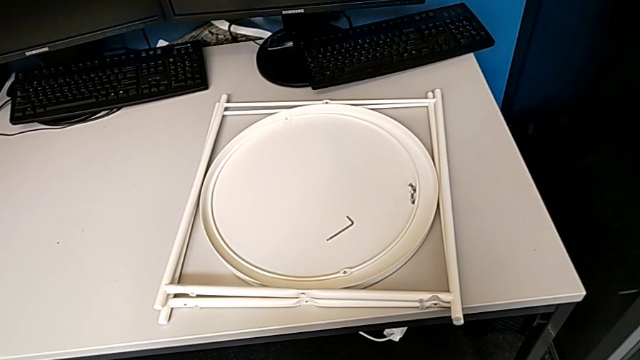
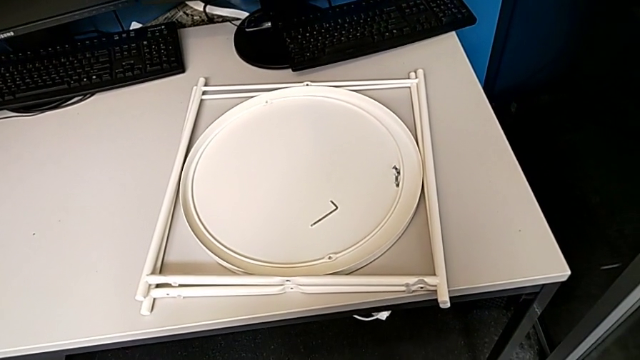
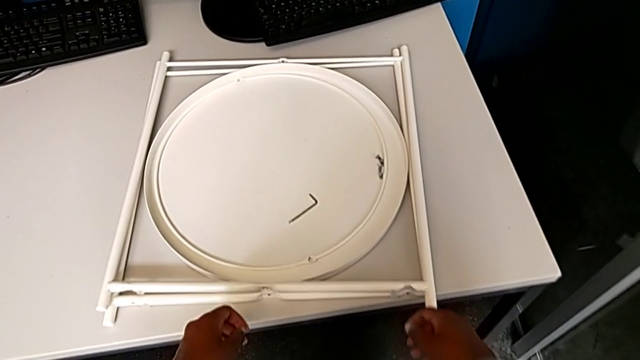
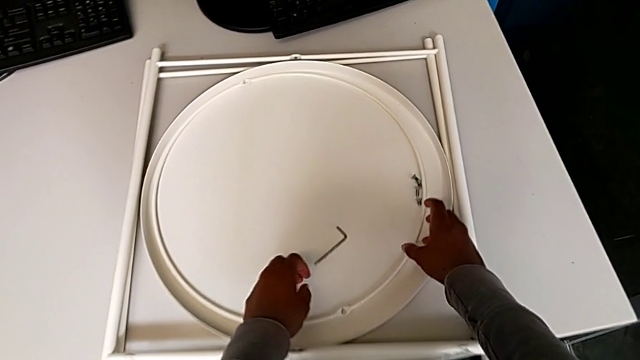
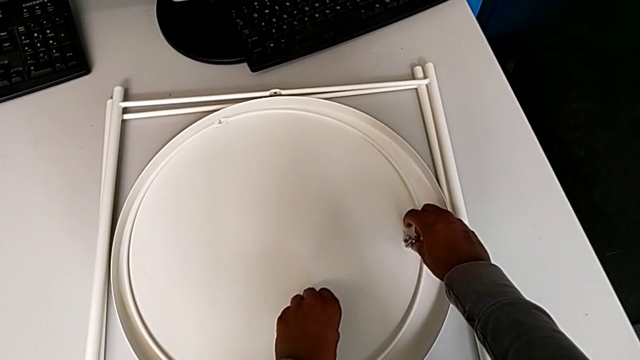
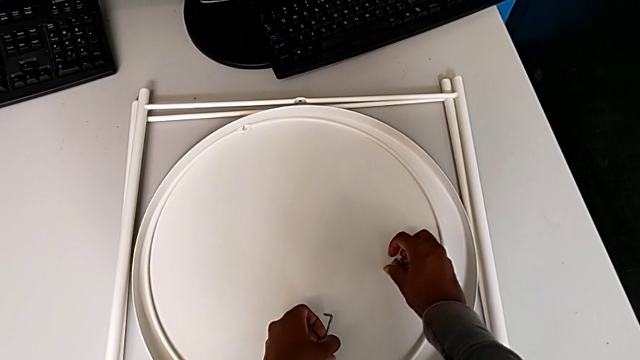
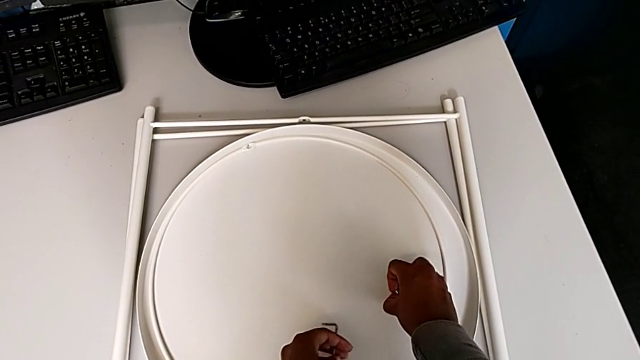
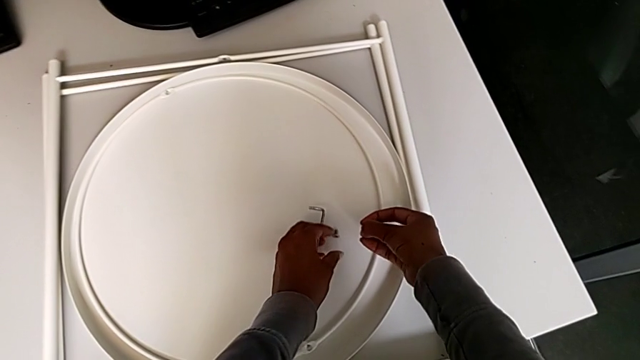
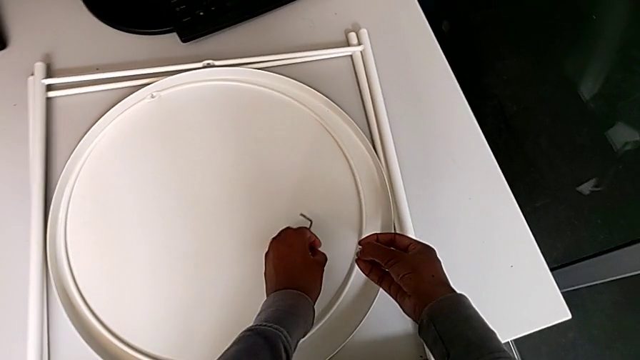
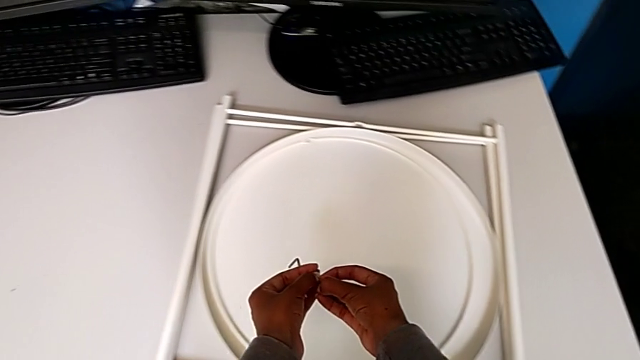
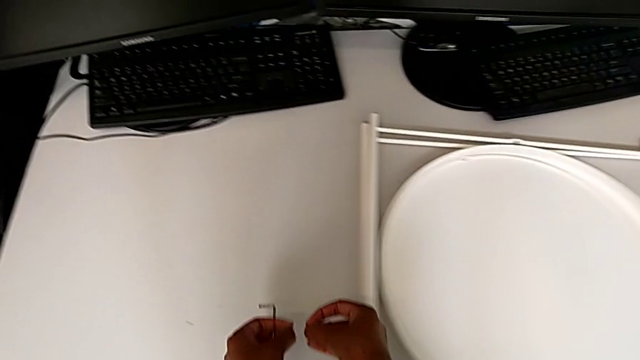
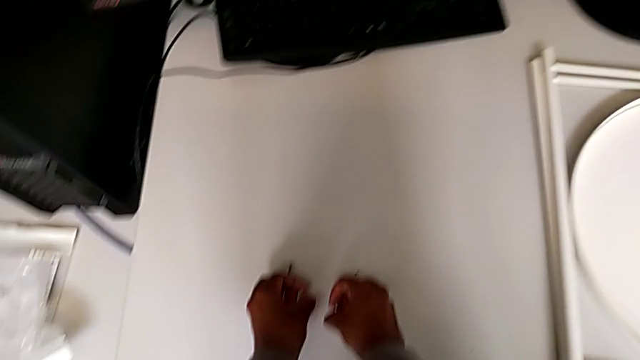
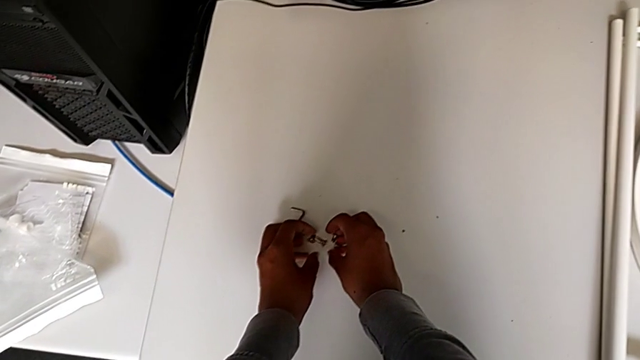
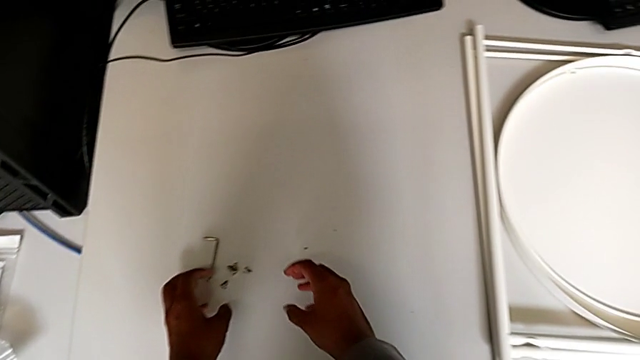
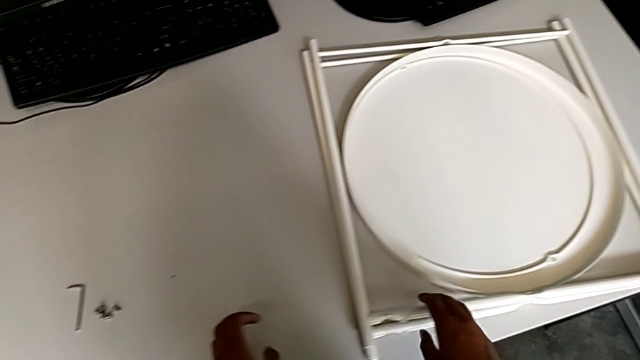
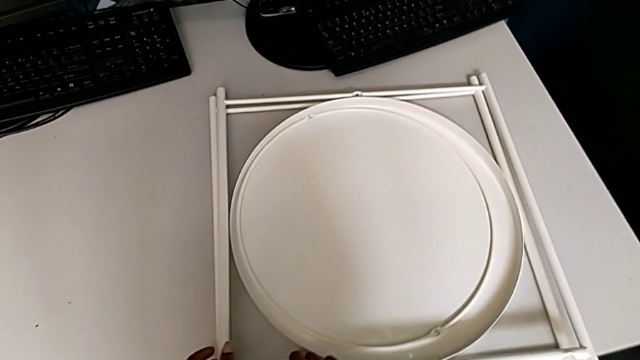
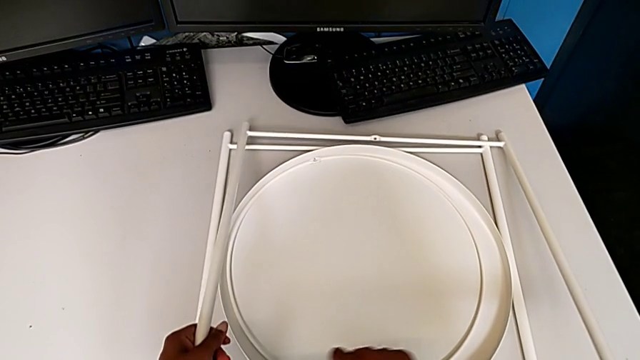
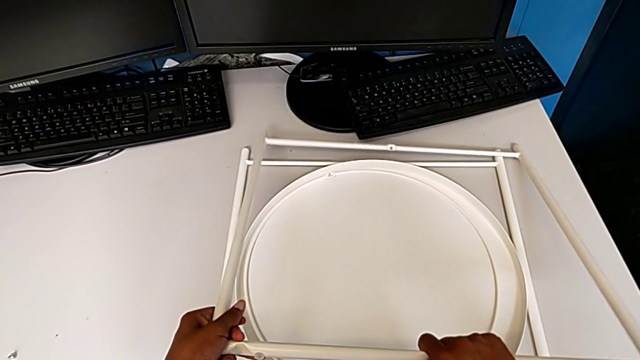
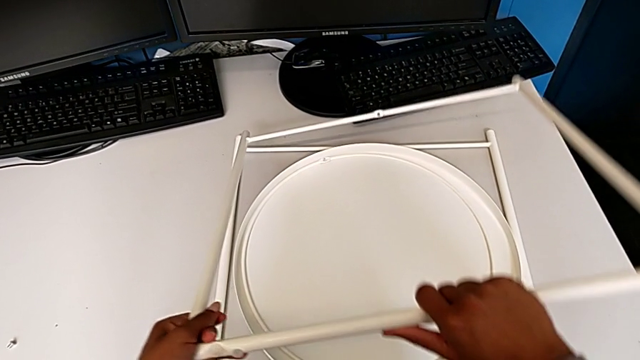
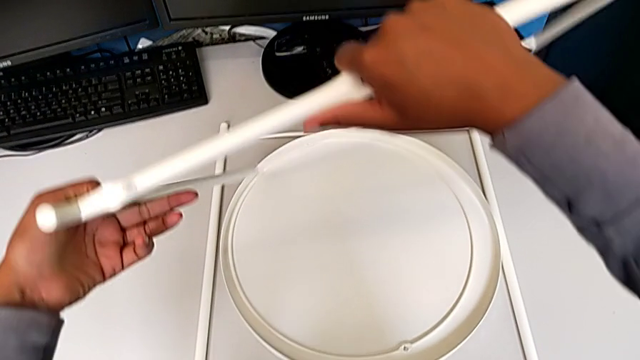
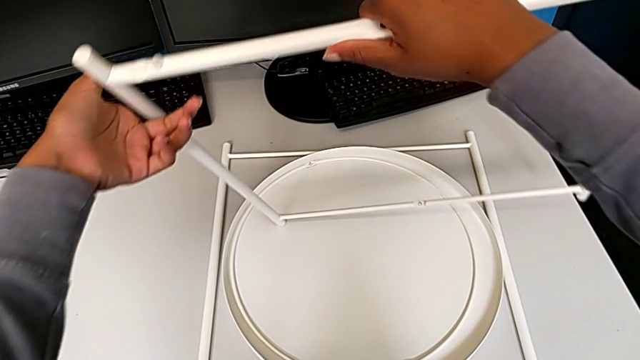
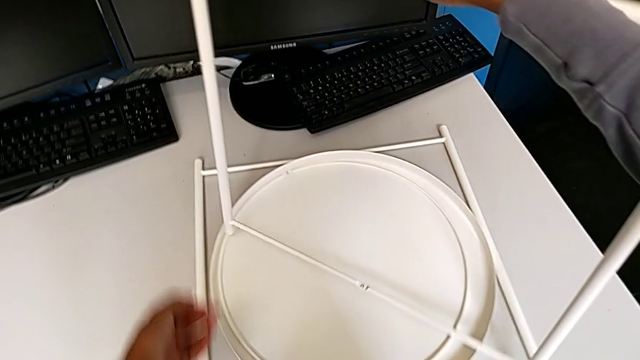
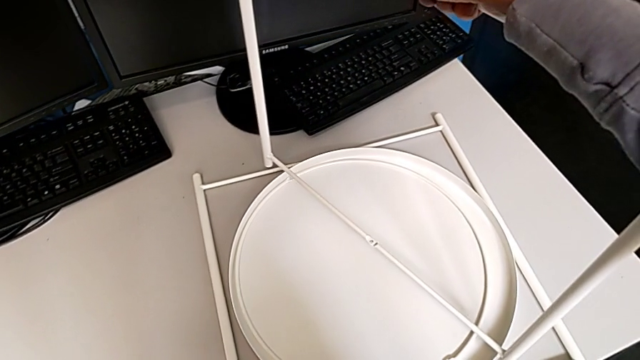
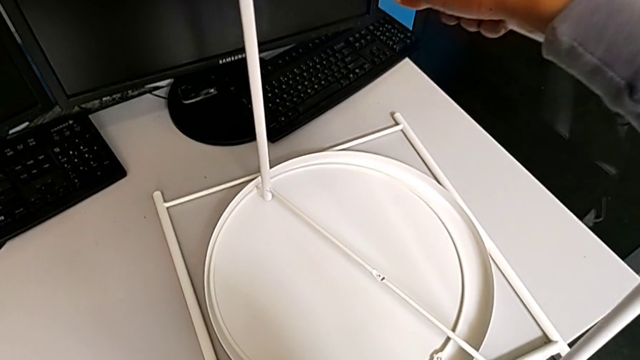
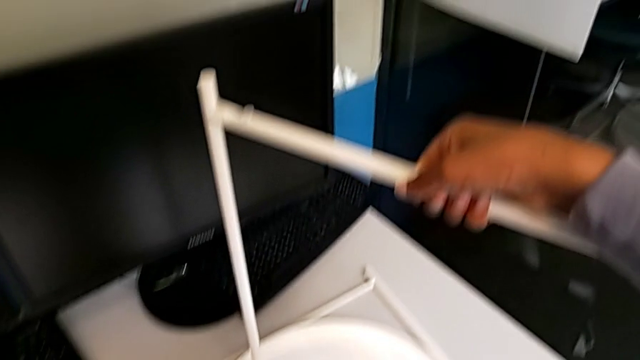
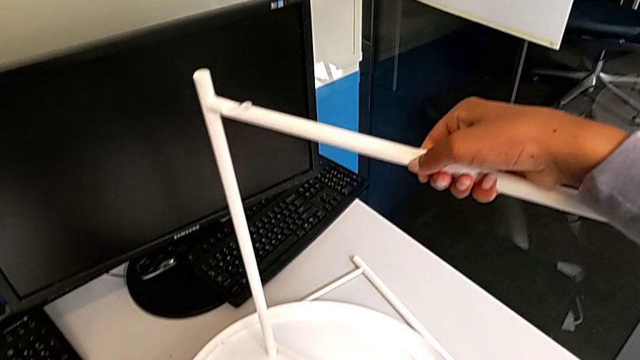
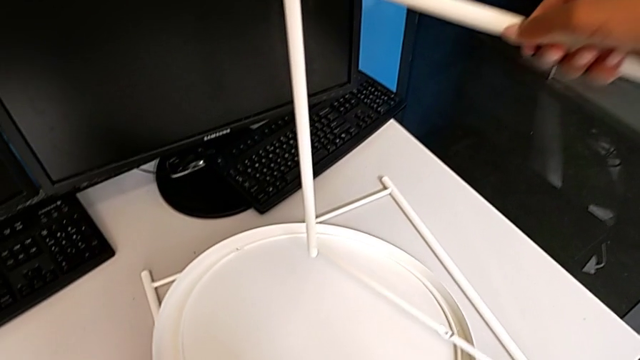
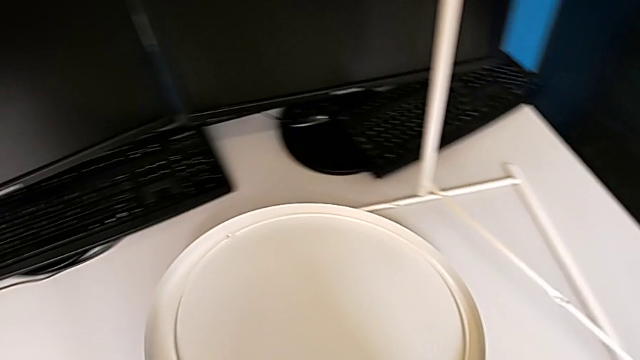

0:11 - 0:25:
The camera wearer is assembling the table legs. They grab the Allen wrench, grab the hex socket head twice, place it, place the Allen wrench, lift the leg, lift it with the right hand and lift the tray with the left hand.

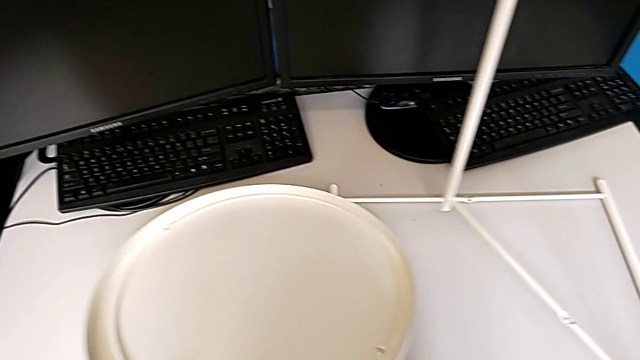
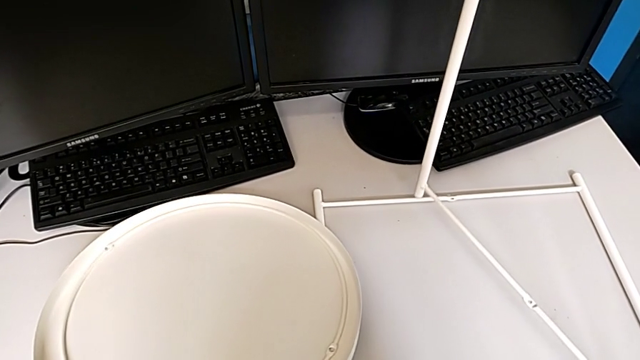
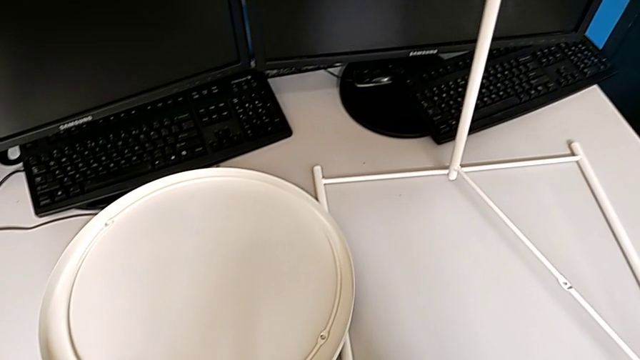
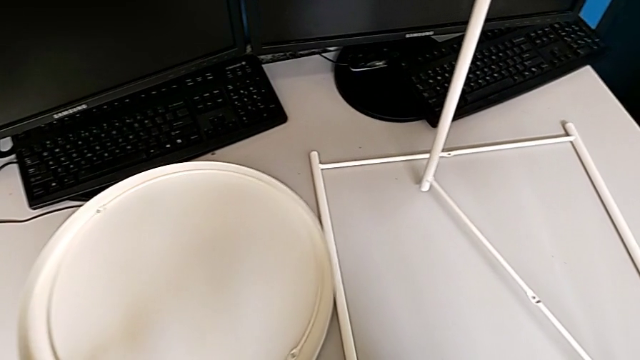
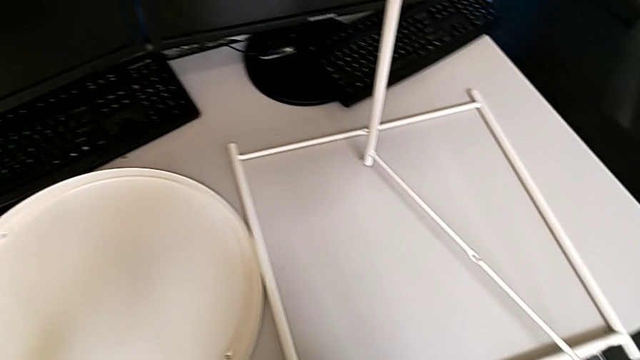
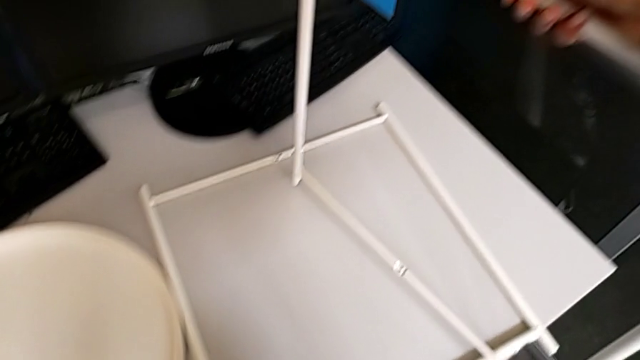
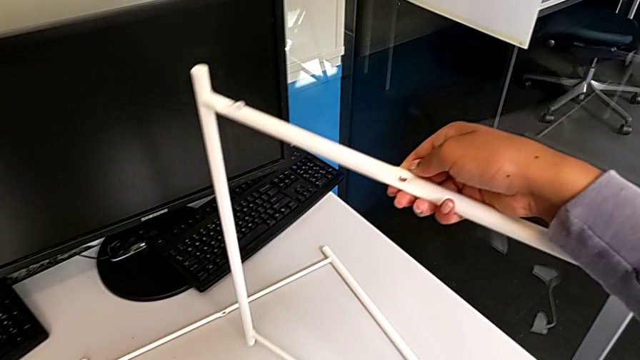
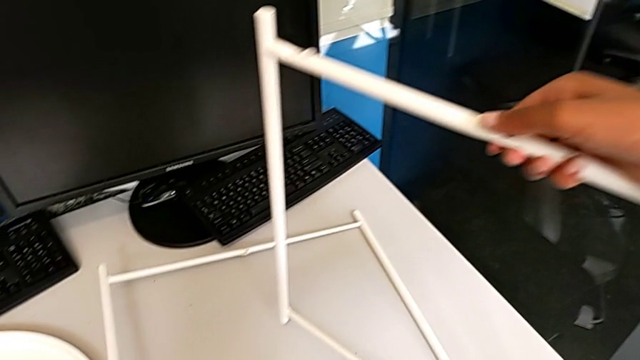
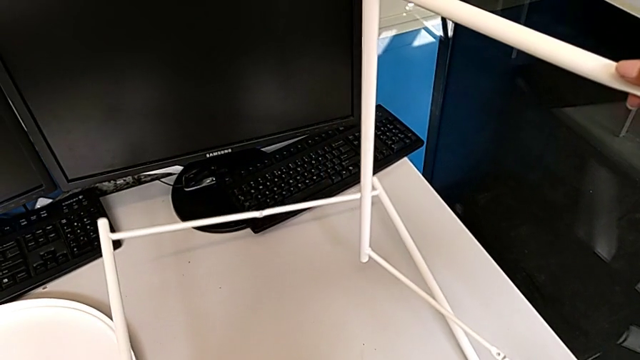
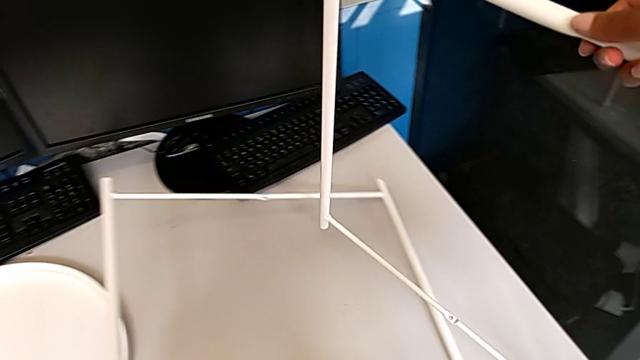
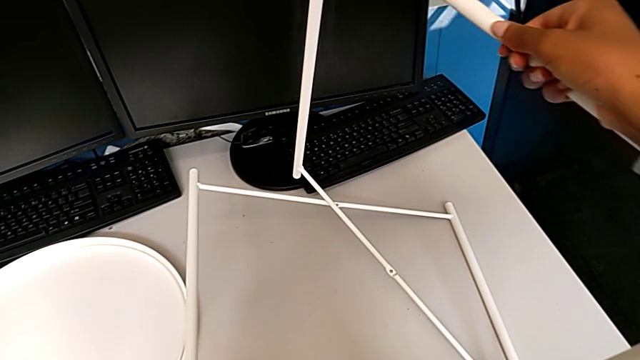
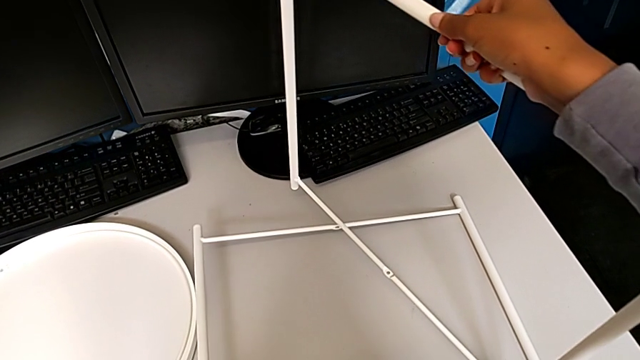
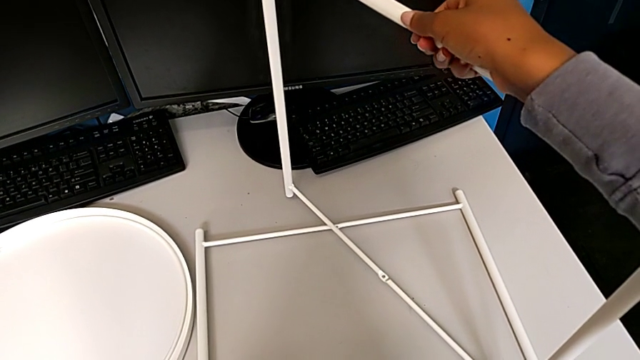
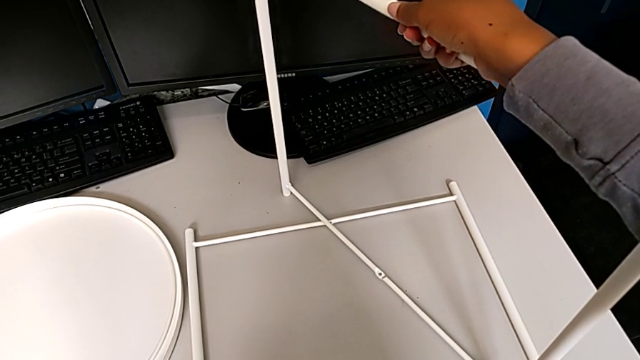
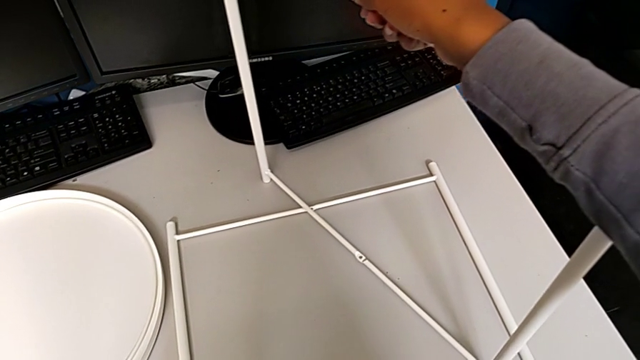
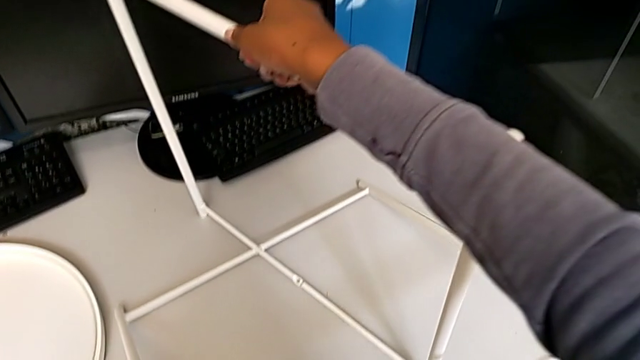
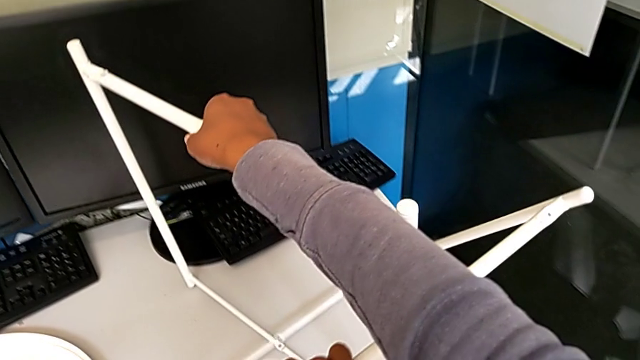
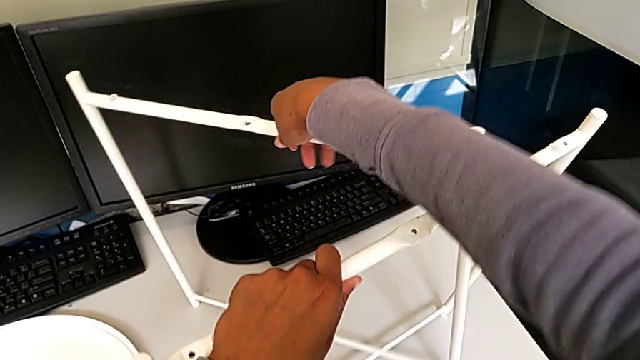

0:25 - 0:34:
The camera wearer is assembling the table legs. They place the tray, slide it, lift the leg with the left hand, lift it with the right hand, place it with the right hand, place it with the left hand and lift the leg.
